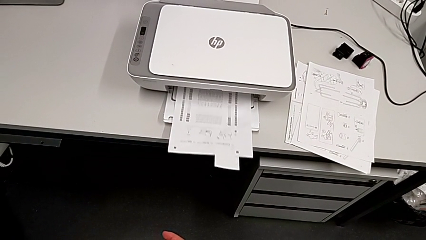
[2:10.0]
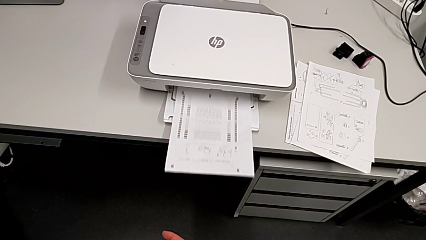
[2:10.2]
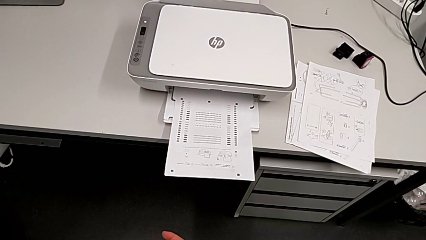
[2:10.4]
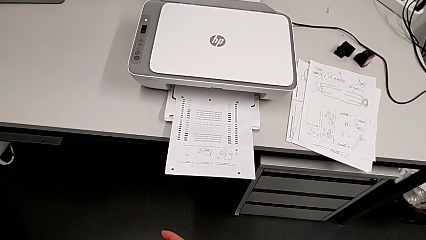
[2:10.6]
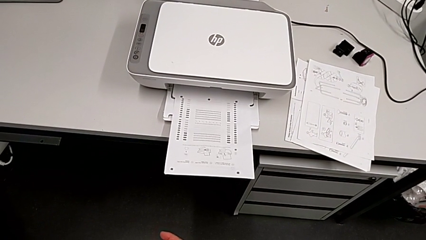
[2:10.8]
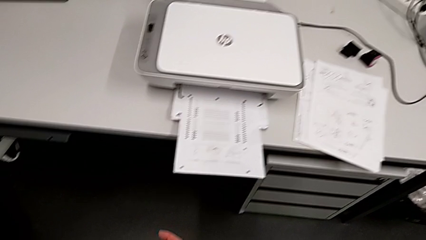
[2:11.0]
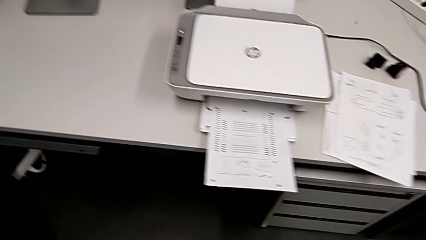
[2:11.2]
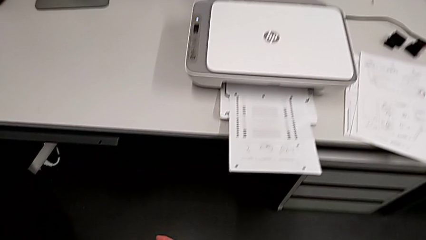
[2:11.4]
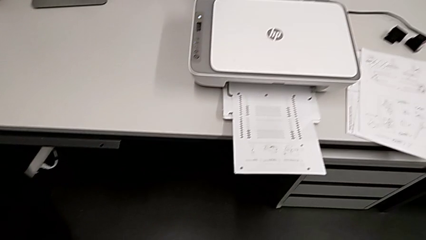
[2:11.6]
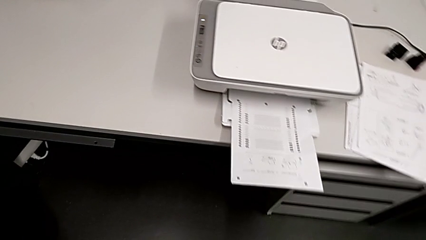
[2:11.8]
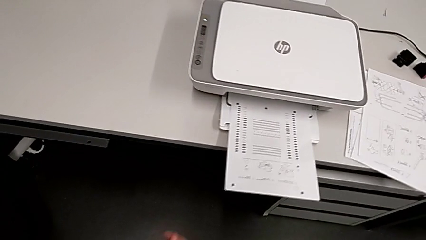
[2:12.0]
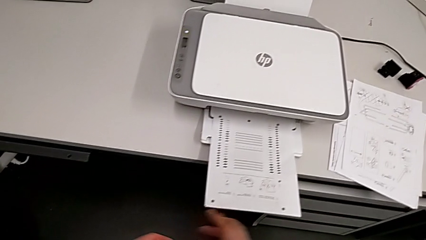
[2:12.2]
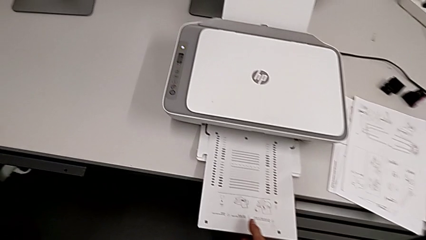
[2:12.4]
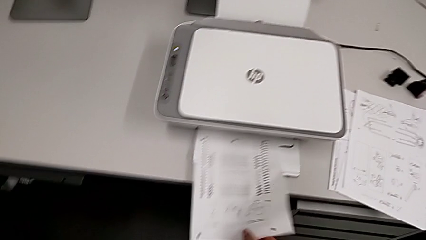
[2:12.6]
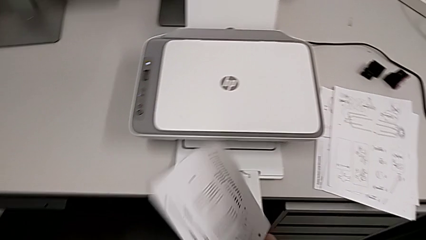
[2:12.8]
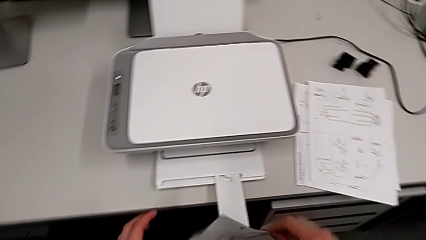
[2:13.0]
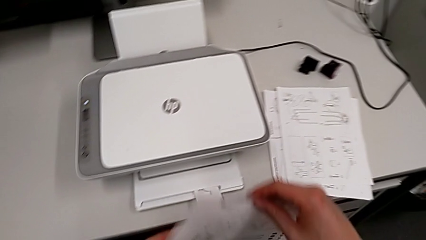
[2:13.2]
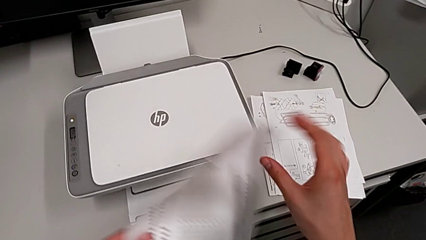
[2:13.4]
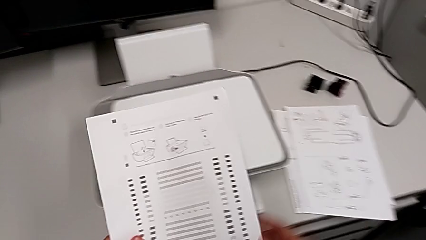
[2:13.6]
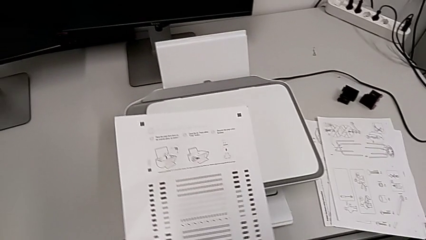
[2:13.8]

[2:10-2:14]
The camera wearer is making a copy. They lift the paper stack.

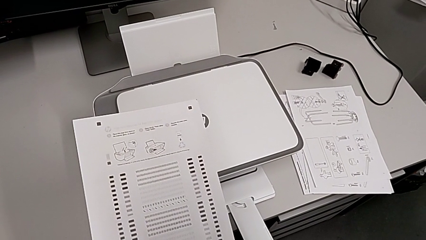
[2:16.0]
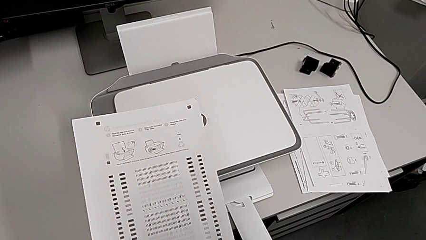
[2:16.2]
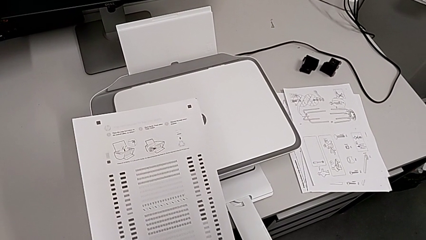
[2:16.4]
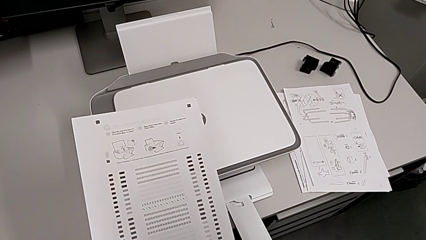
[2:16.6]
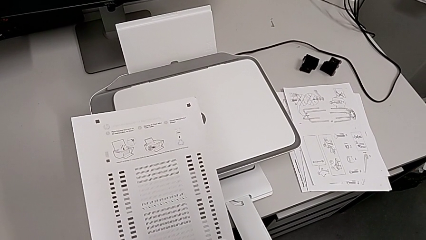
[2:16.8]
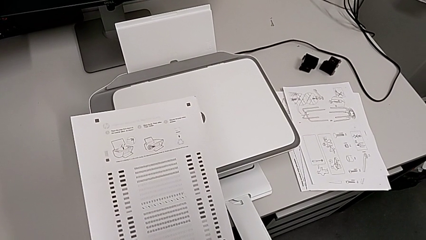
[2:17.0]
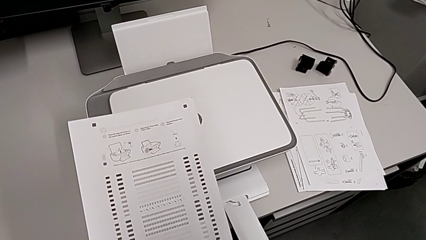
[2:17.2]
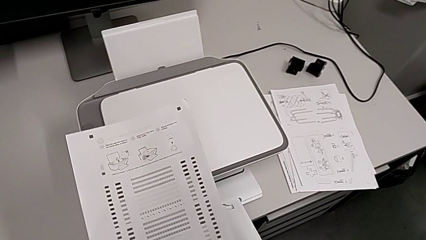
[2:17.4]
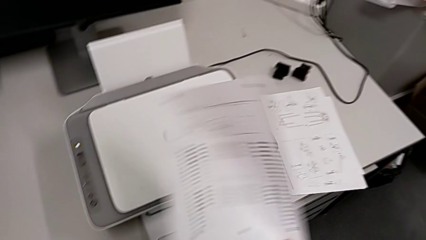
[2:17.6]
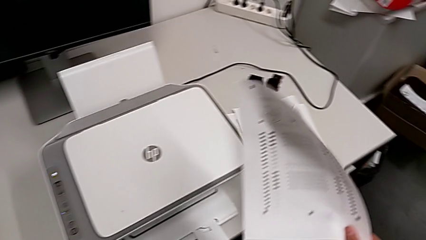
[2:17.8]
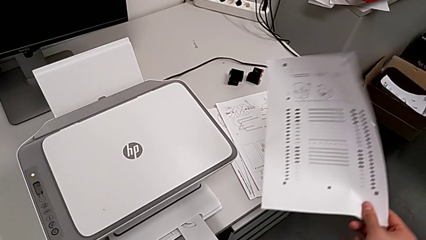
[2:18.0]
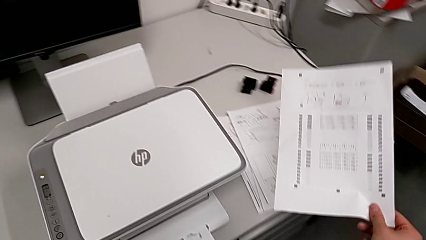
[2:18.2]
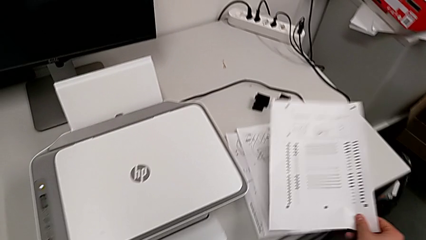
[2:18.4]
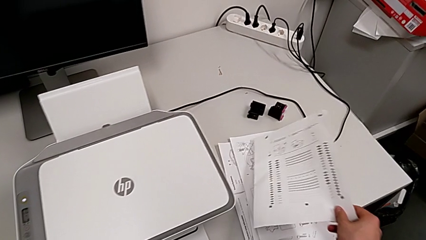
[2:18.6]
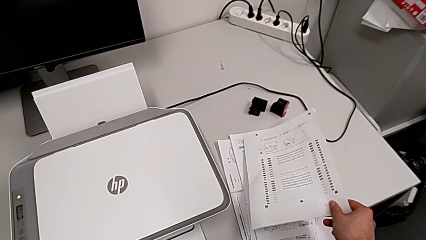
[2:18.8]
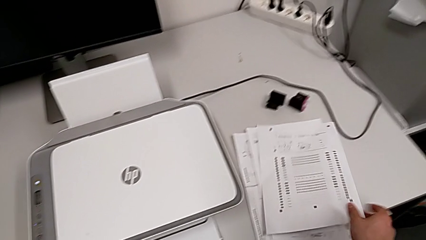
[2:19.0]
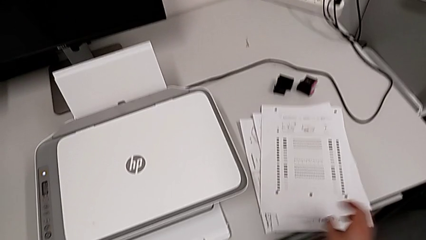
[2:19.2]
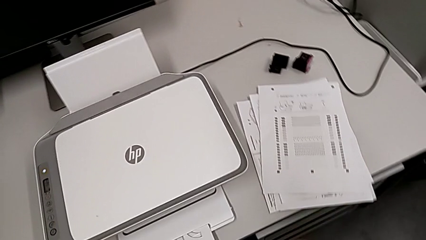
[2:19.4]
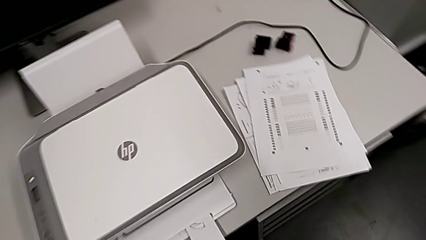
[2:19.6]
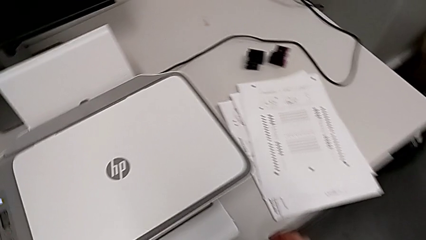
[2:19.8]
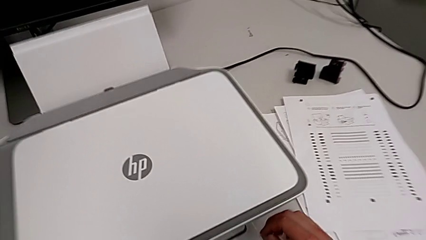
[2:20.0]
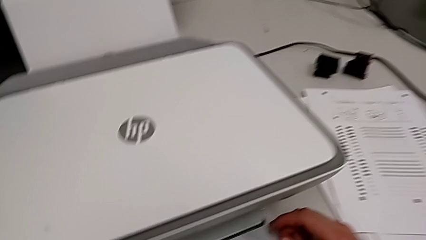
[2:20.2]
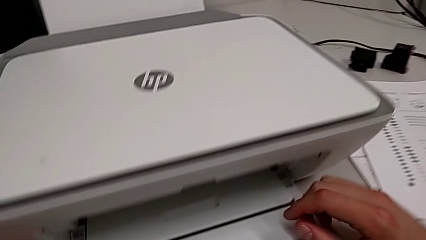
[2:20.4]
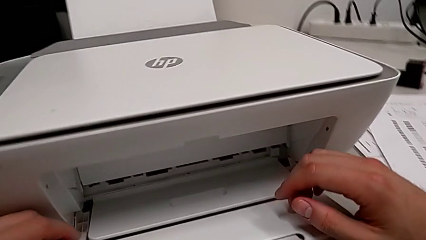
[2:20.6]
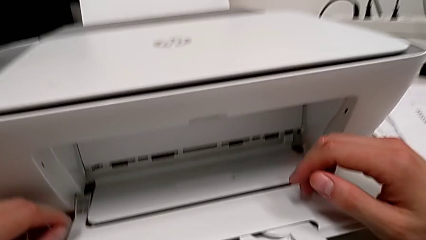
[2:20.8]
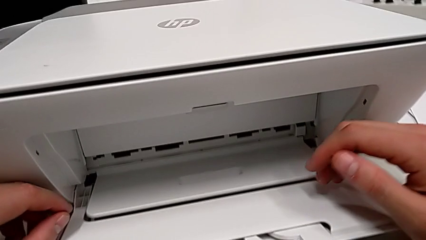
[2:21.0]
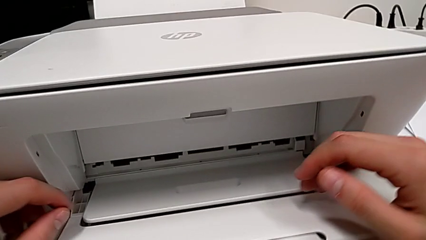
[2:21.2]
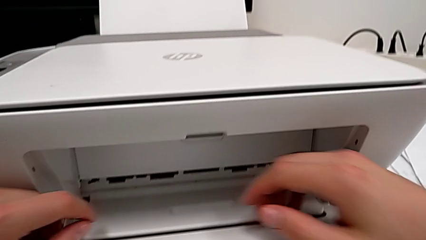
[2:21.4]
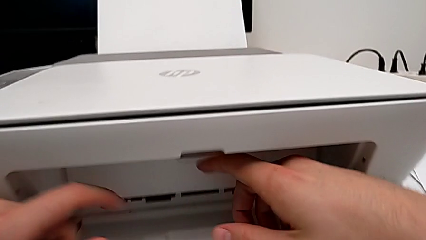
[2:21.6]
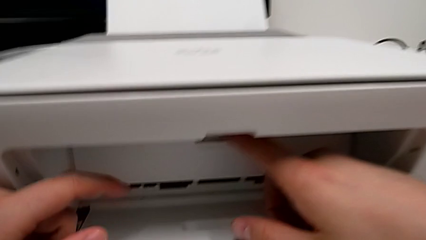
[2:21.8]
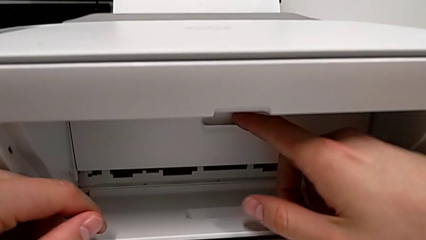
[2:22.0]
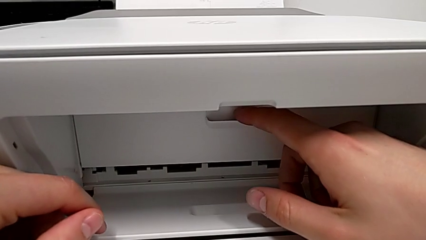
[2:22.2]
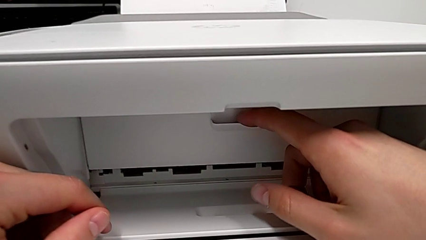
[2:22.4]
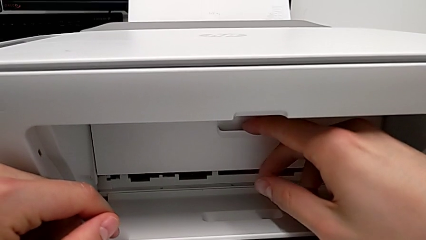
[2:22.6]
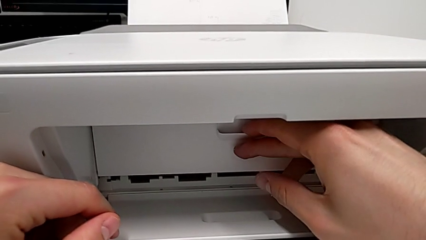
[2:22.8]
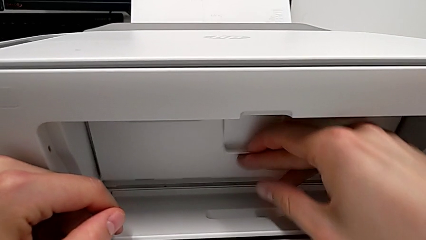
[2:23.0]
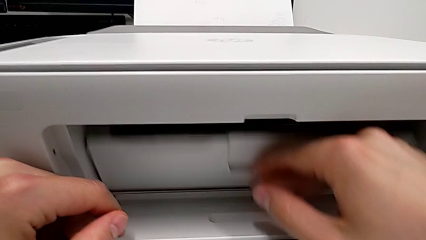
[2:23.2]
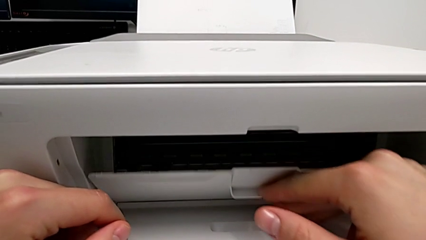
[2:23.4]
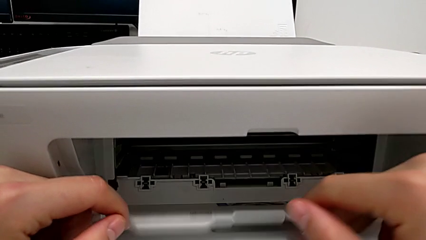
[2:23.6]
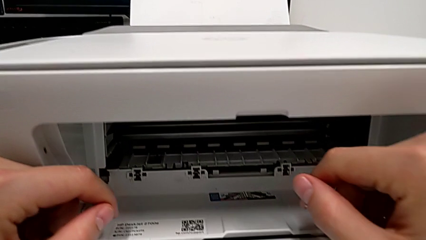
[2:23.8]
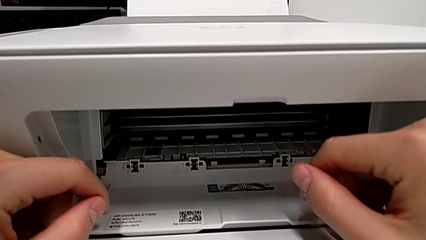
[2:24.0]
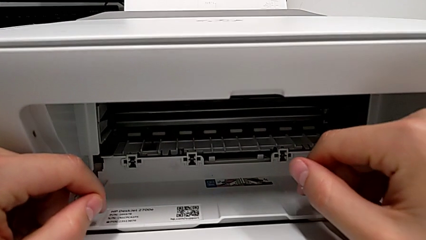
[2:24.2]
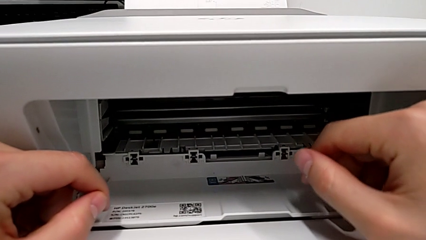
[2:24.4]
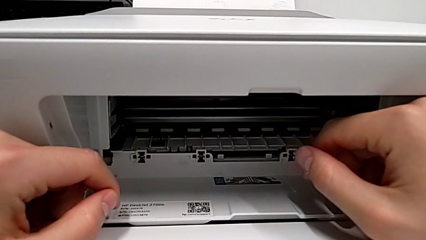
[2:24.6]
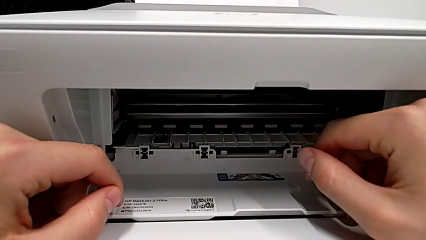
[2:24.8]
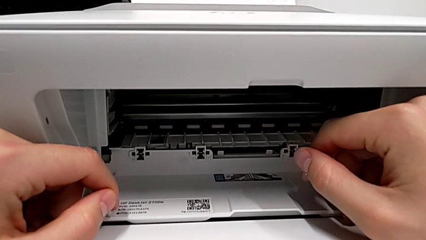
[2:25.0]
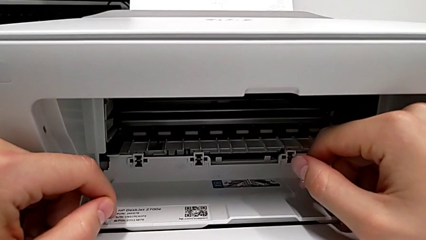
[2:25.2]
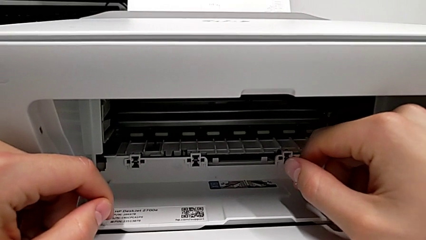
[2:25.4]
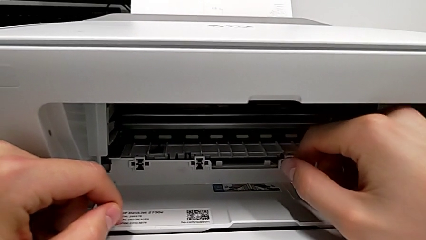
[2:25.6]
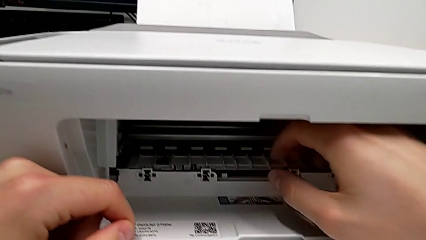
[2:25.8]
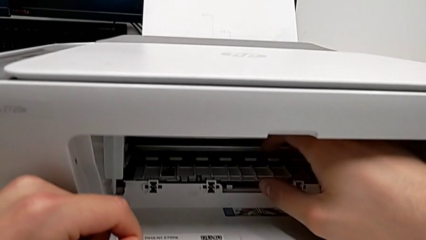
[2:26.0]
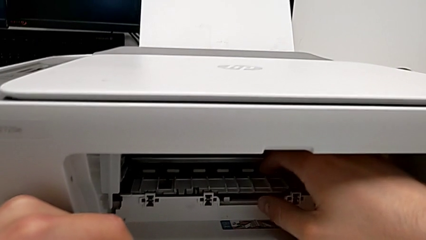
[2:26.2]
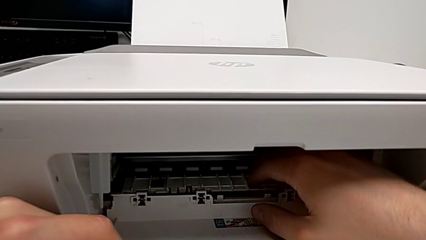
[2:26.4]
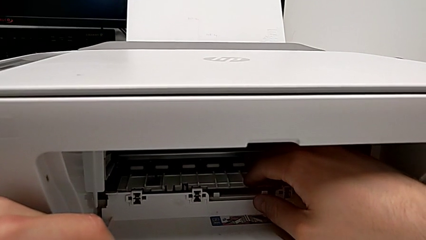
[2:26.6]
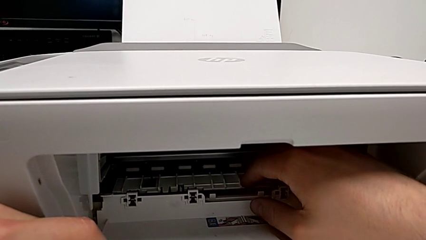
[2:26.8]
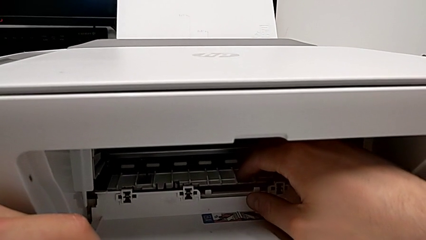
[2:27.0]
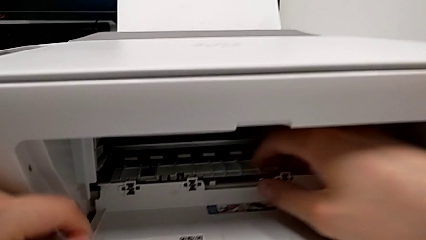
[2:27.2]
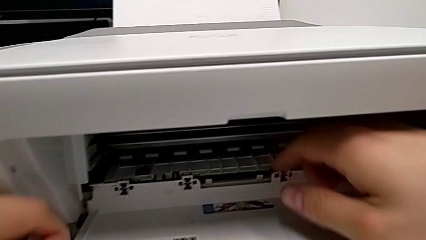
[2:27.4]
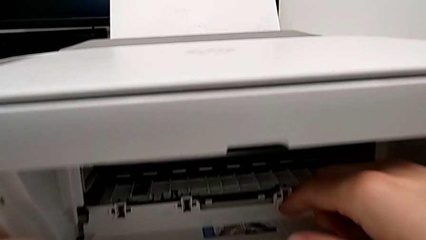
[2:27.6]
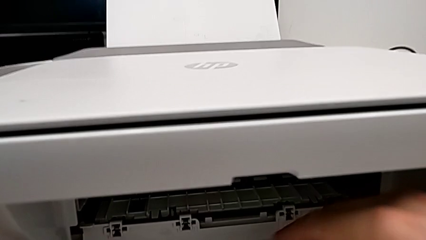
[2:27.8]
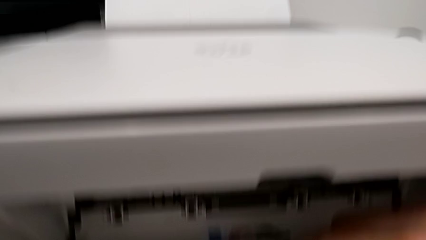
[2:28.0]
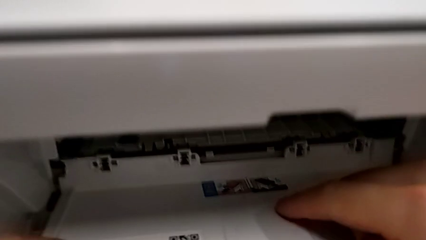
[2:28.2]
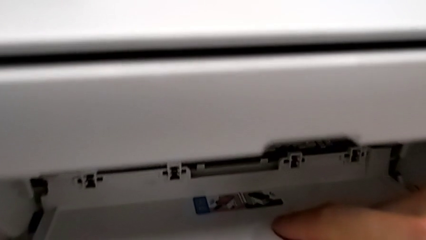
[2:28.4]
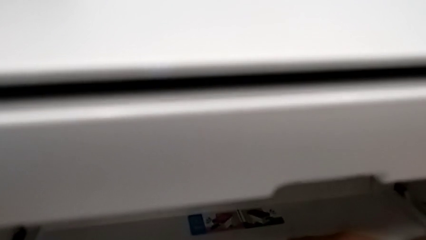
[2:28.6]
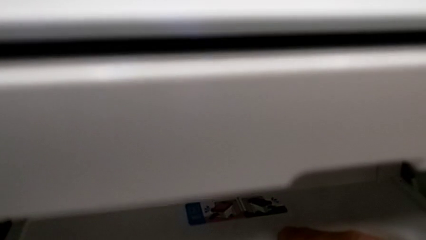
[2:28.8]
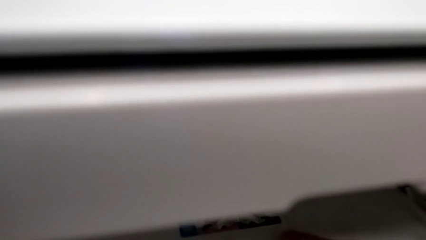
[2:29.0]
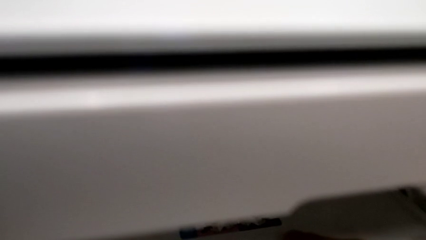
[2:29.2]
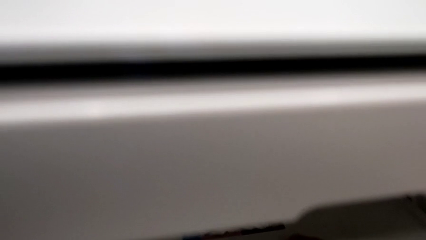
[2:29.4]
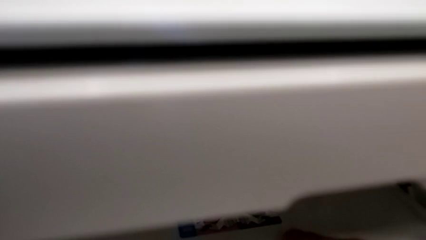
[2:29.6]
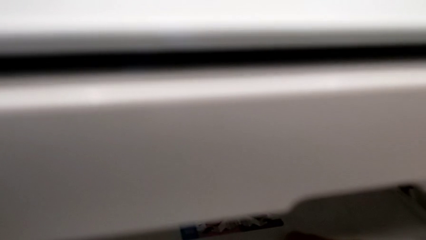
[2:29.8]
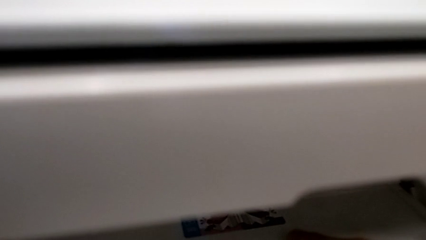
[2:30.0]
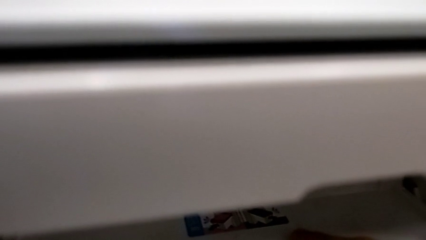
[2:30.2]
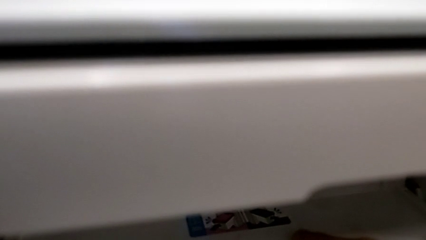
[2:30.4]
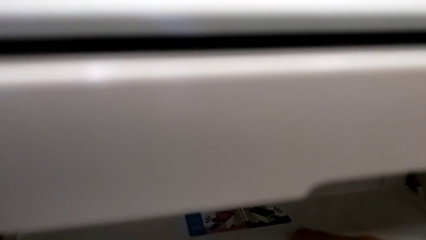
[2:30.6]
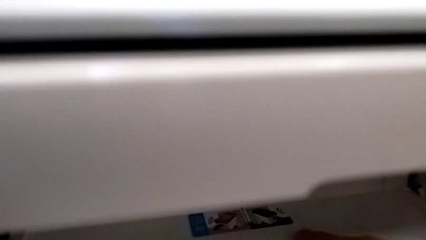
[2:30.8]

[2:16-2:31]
The camera wearer is attempting to change the cartridge, but the teacher corrects them. They place the paper stack, open the cartridge gate, inspect it and inspect the printer.
